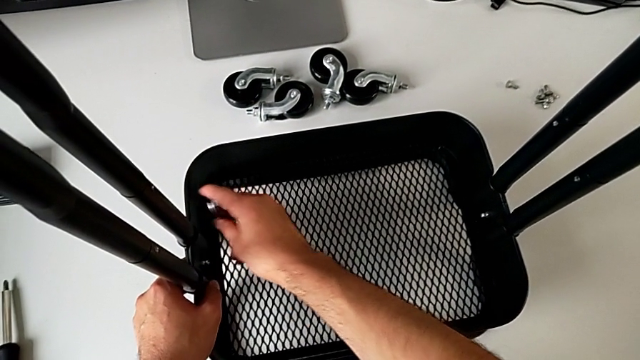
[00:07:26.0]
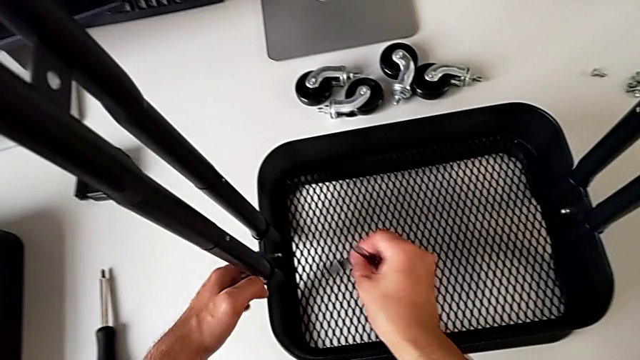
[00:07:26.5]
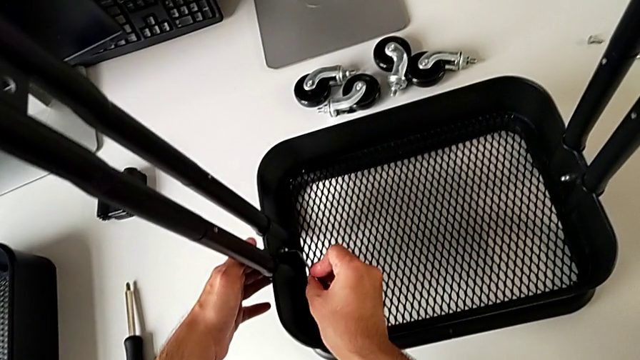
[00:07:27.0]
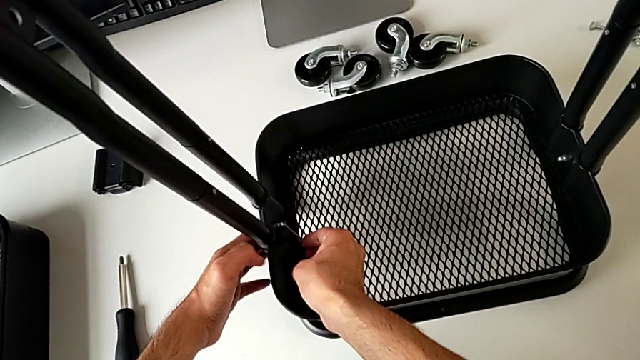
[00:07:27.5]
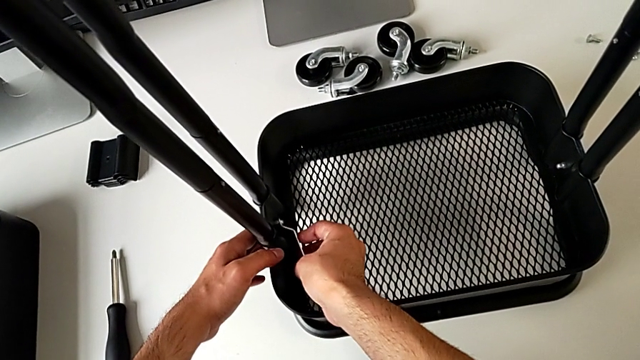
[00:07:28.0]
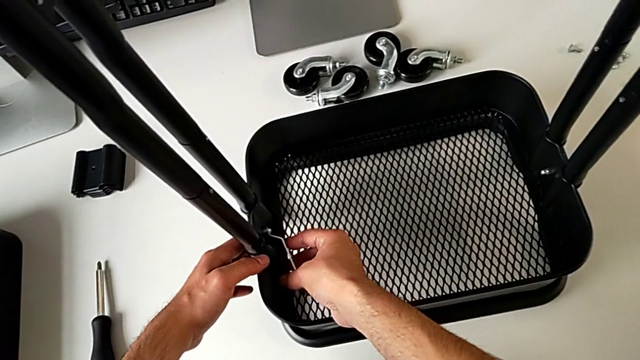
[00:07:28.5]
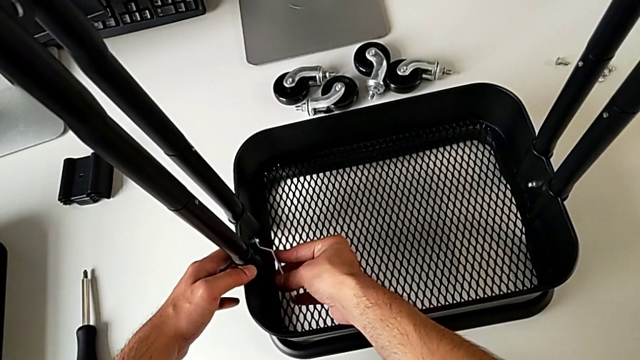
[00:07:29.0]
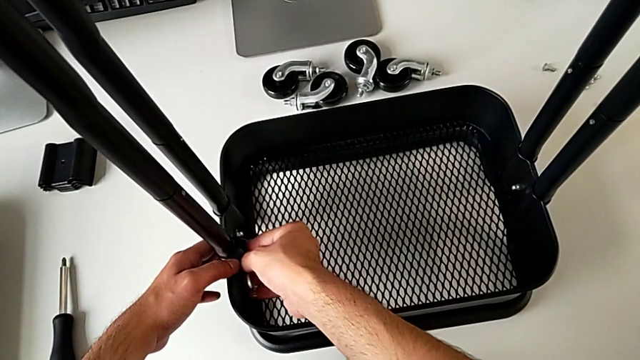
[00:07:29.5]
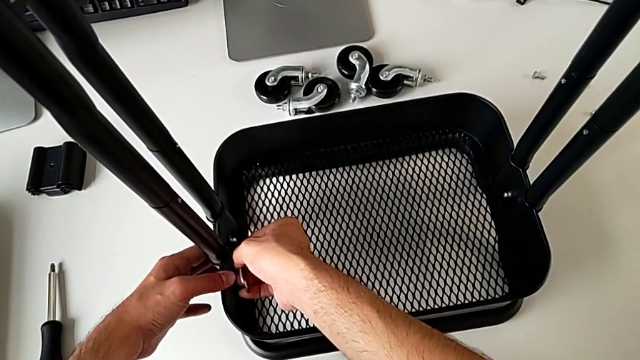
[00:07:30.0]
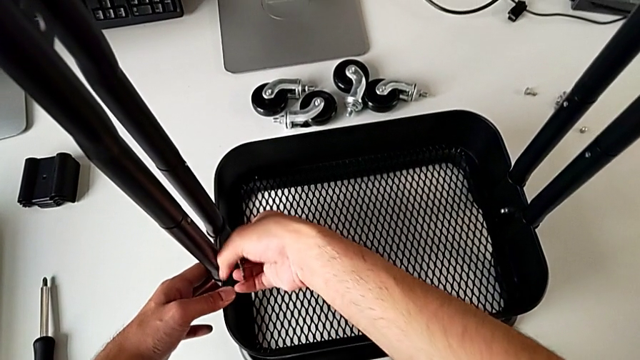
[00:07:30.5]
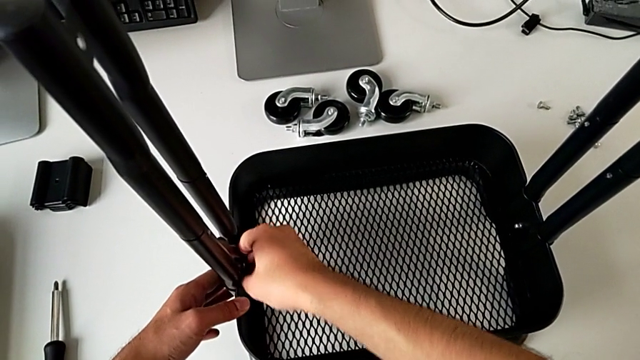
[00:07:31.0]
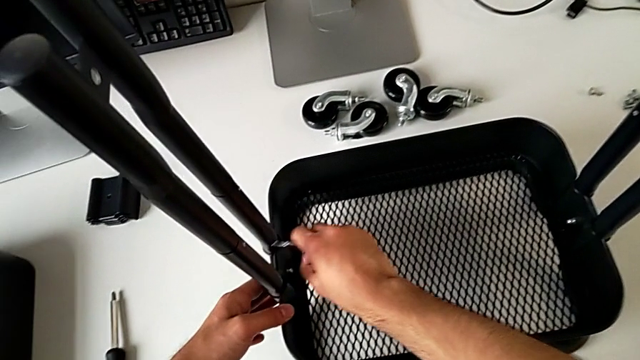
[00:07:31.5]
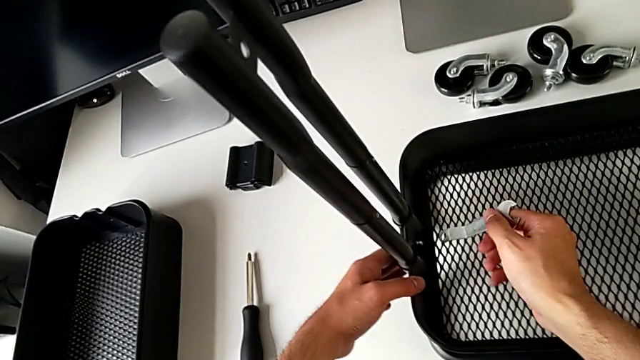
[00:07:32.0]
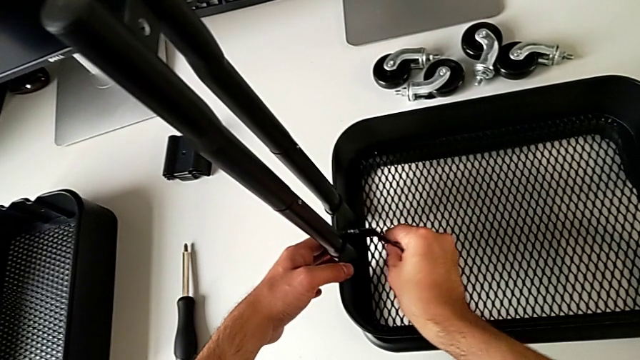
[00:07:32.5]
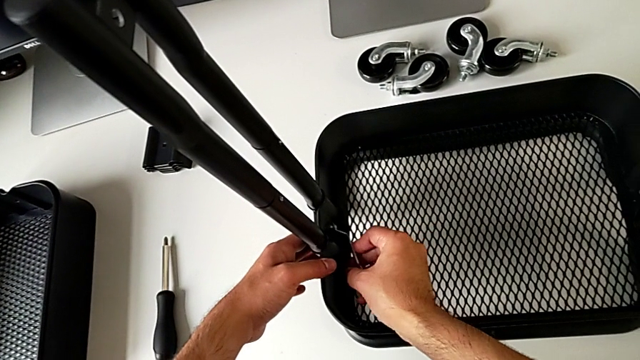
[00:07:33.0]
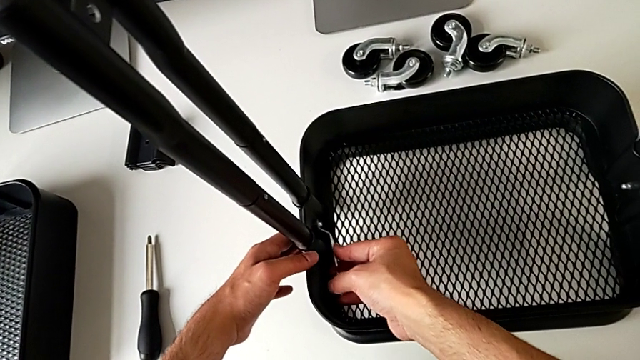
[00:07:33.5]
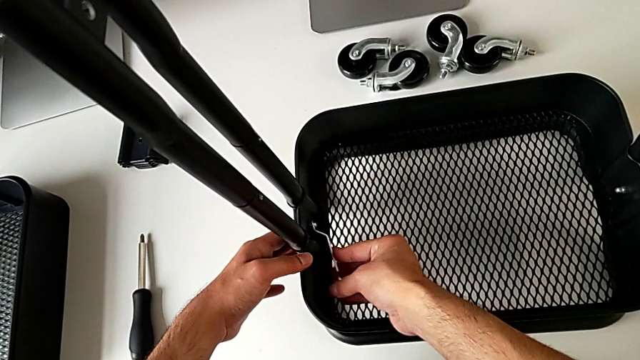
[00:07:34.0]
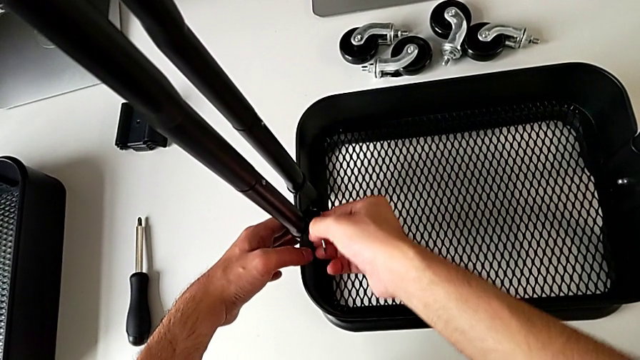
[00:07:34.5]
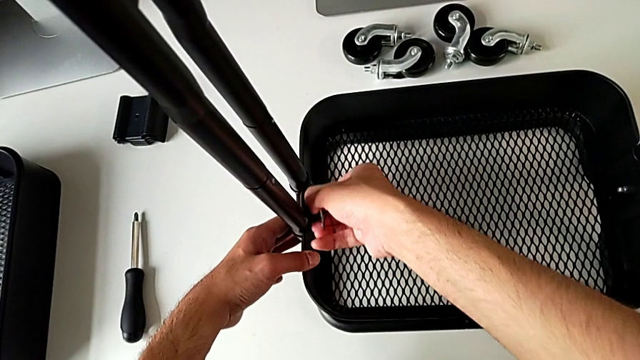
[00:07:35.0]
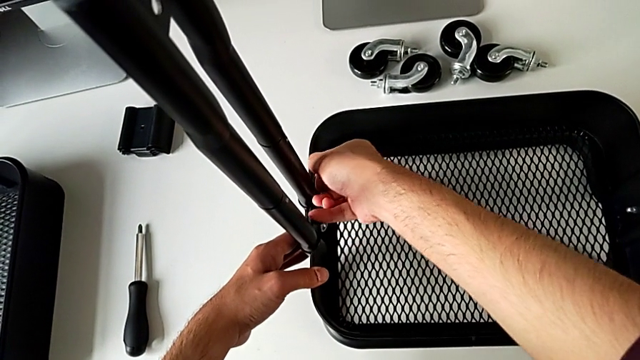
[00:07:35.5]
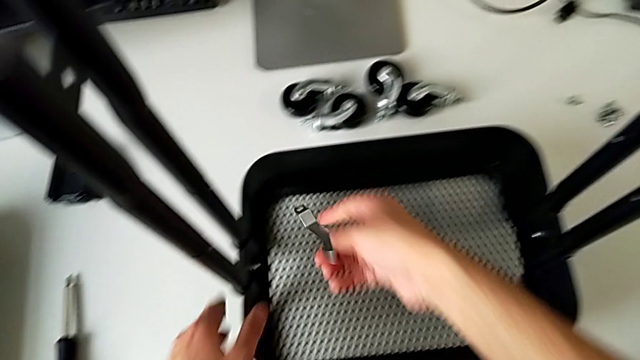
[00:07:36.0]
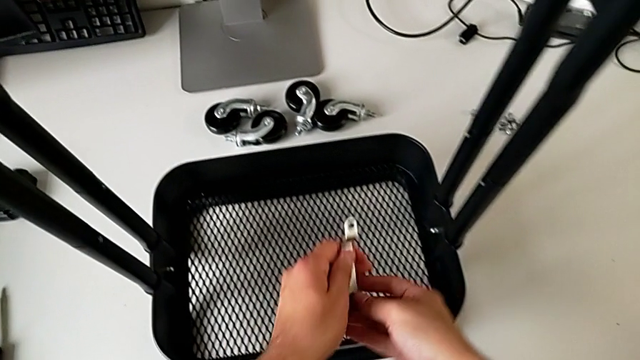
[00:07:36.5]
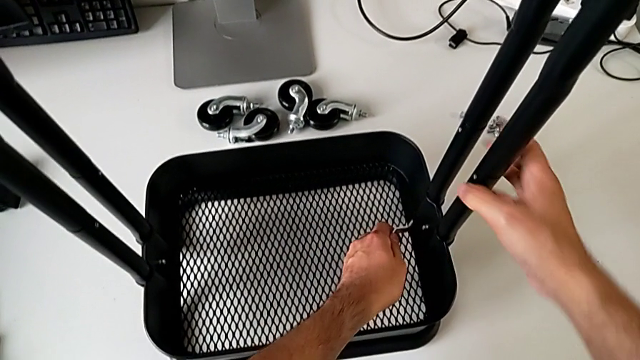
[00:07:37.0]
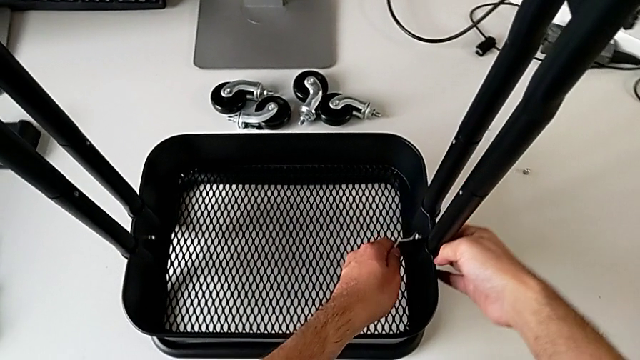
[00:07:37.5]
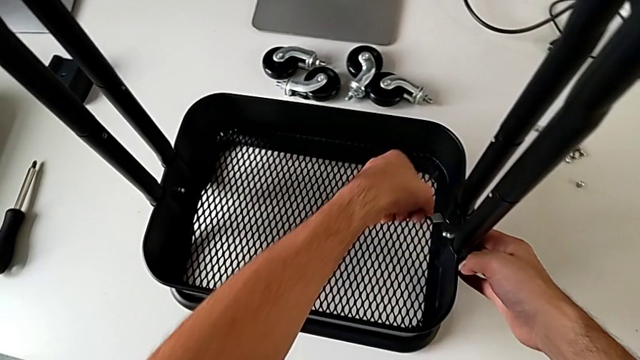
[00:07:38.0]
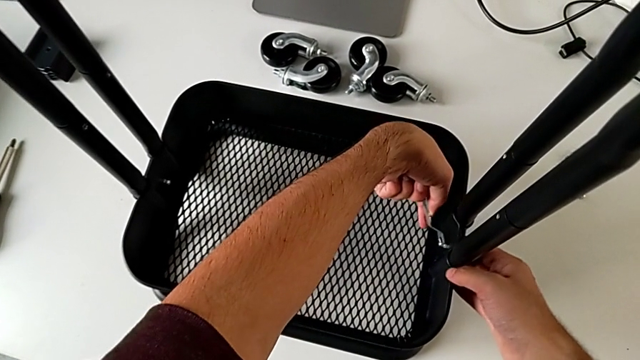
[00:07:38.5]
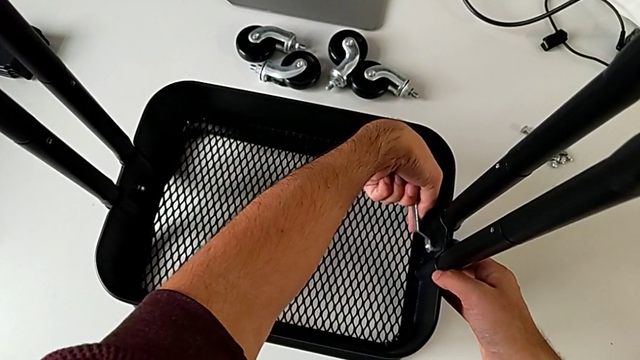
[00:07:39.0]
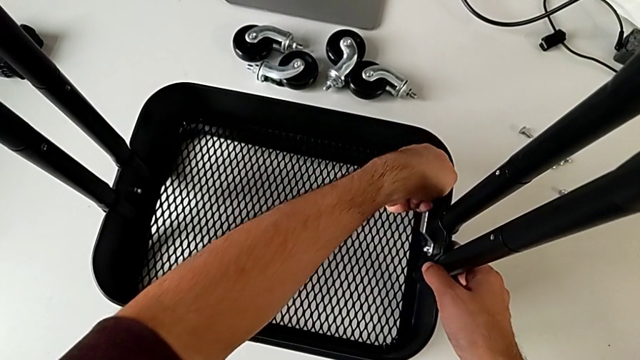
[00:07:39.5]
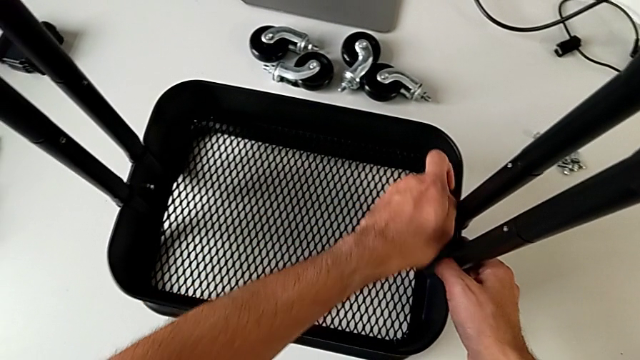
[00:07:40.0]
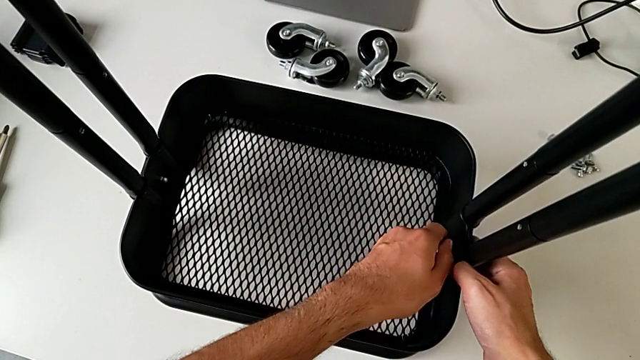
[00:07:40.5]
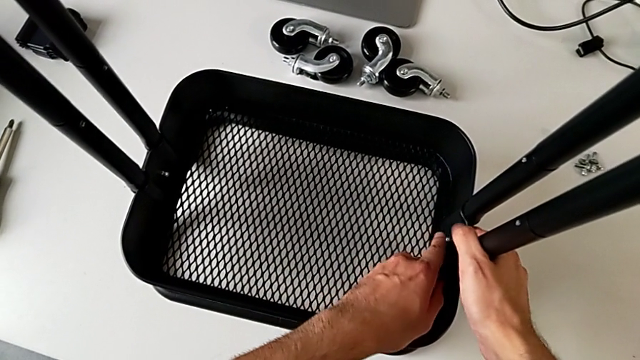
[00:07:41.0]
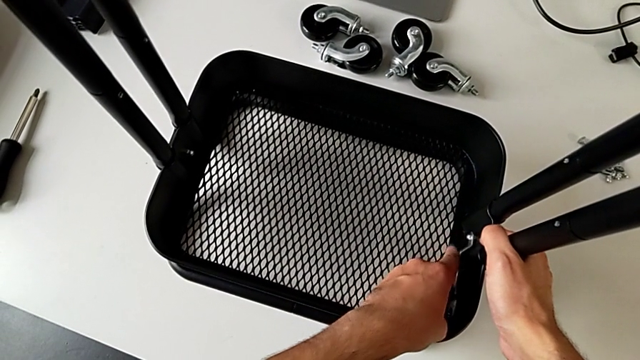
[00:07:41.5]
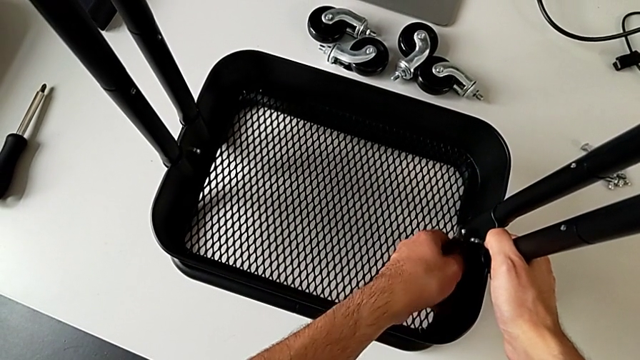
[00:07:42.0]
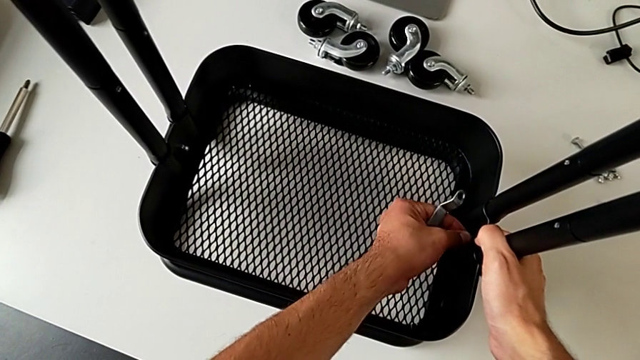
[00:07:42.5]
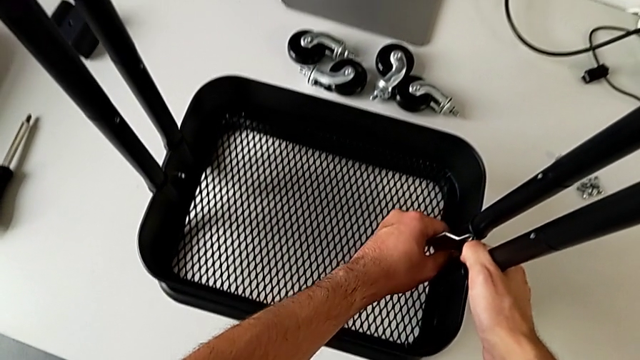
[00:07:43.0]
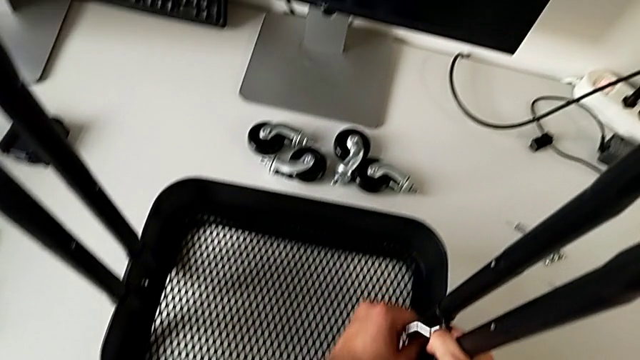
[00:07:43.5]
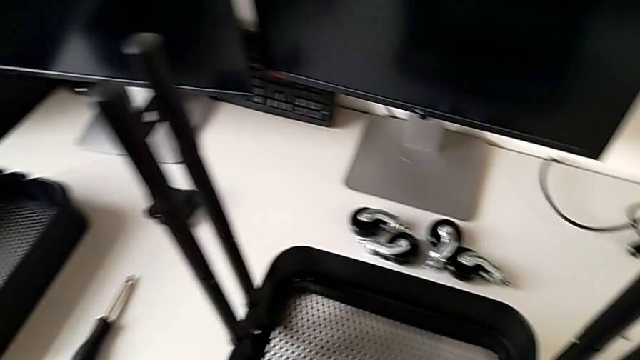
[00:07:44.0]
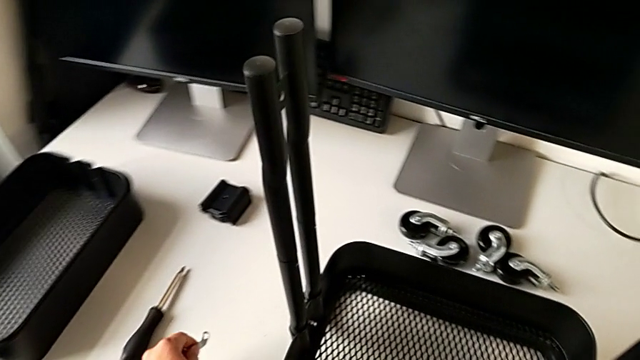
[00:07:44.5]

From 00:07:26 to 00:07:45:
The camera wearer is assembling the bottom tray of the furniture. They keep screwing the spanner wrench and place it.

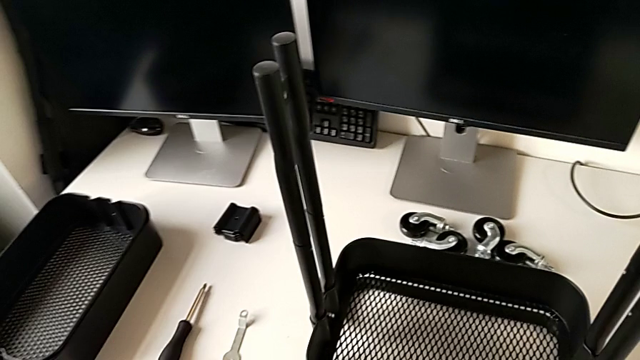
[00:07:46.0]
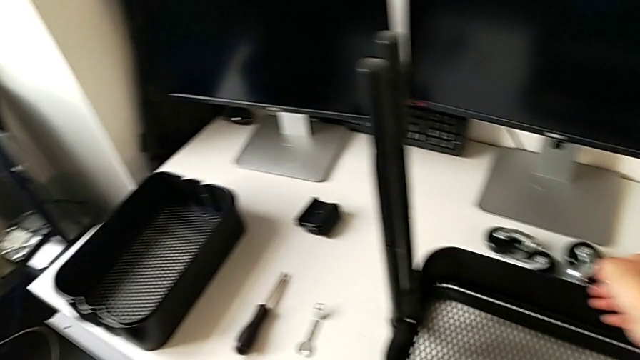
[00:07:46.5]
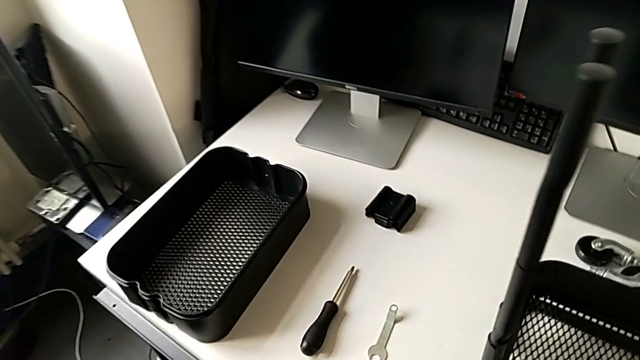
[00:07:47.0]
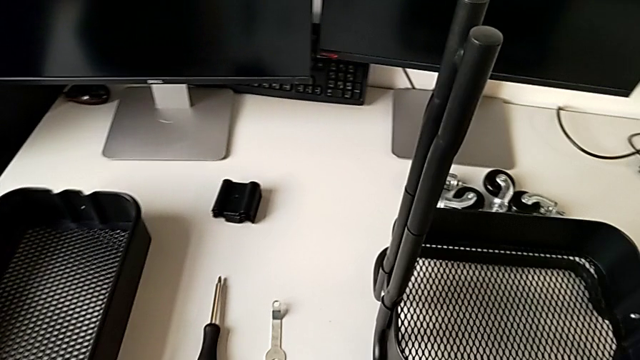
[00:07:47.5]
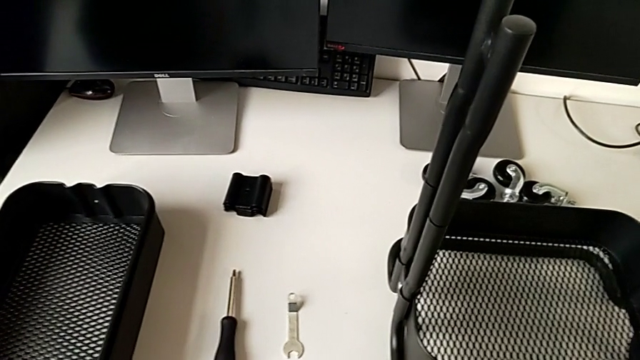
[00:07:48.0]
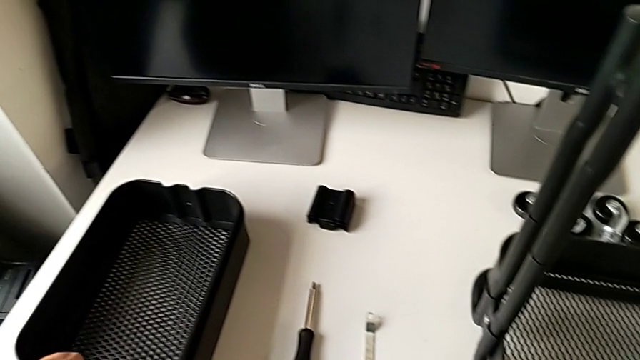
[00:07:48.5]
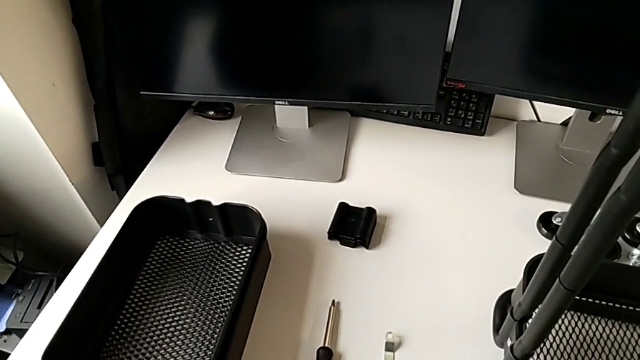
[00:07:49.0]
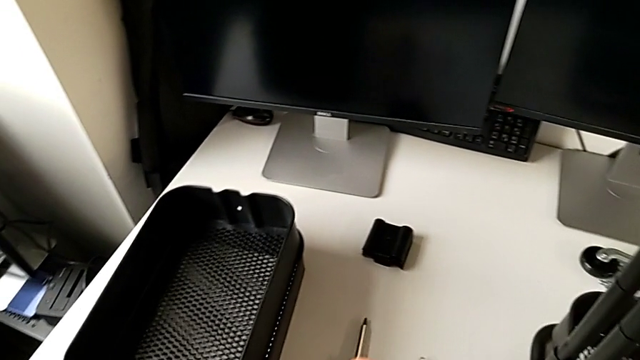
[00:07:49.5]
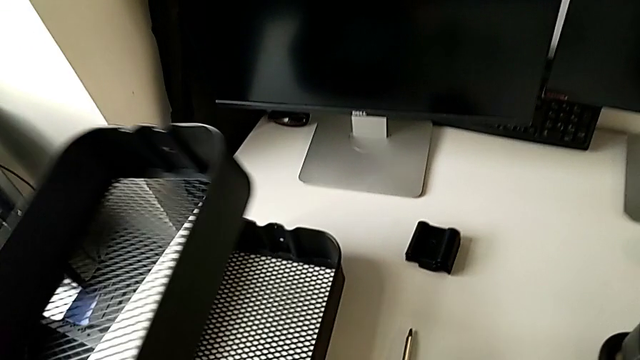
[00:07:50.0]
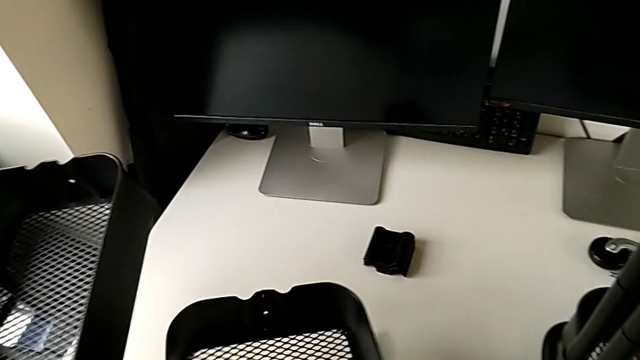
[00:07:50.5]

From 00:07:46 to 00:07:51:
The camera wearer is assembling the top tray and inserting the middle tray in passing. They grab the grid tray.
